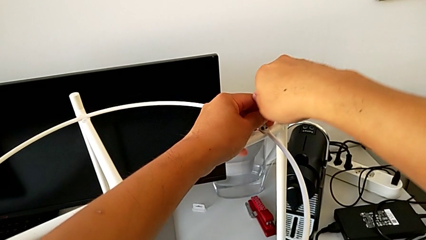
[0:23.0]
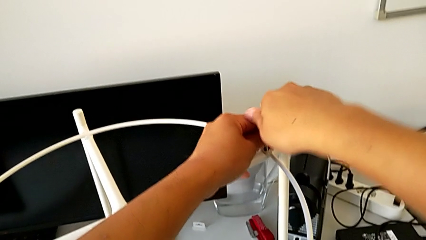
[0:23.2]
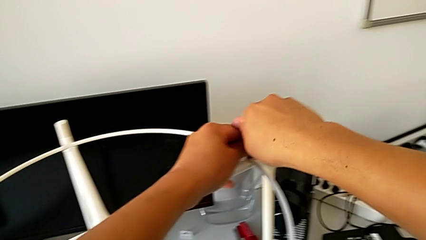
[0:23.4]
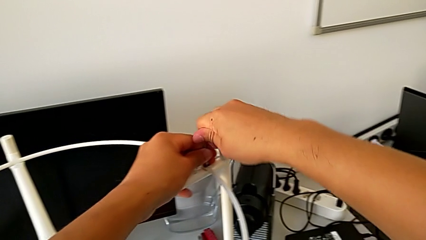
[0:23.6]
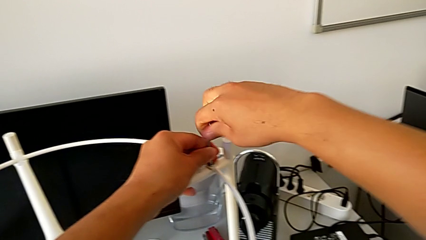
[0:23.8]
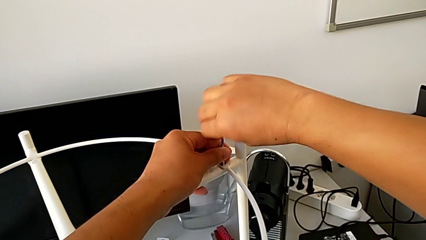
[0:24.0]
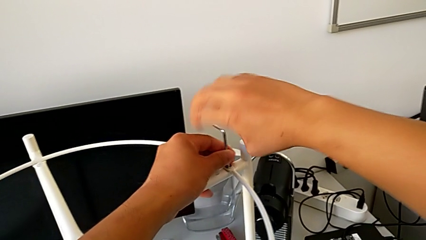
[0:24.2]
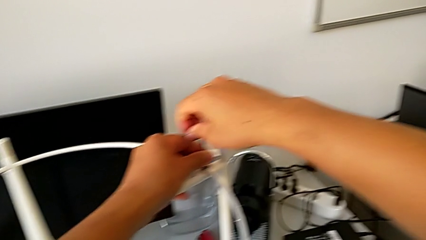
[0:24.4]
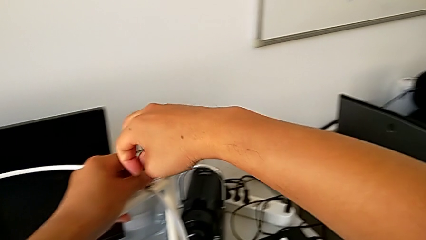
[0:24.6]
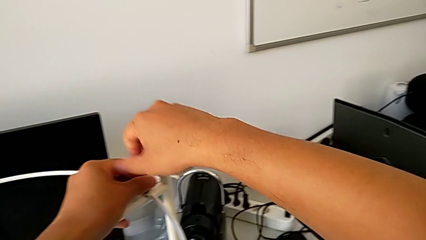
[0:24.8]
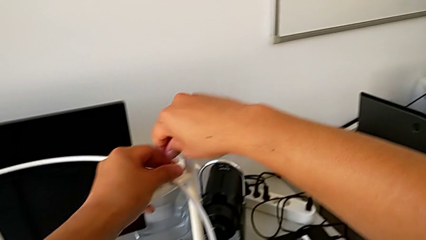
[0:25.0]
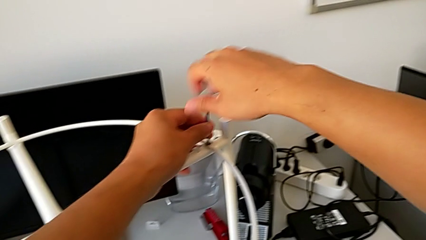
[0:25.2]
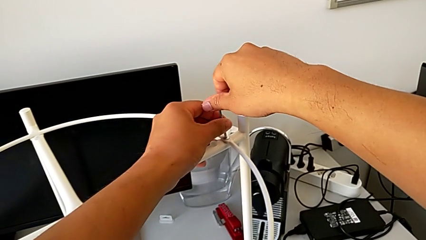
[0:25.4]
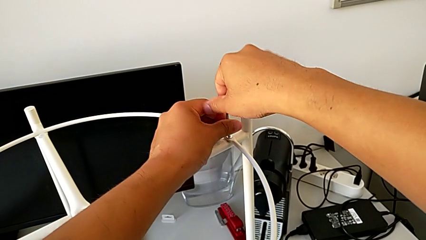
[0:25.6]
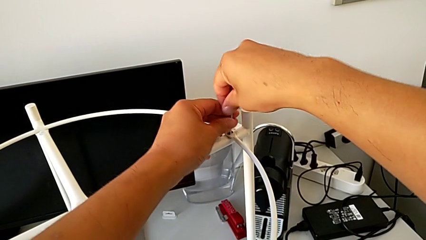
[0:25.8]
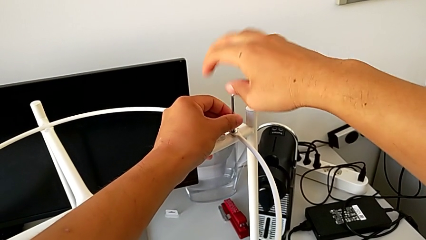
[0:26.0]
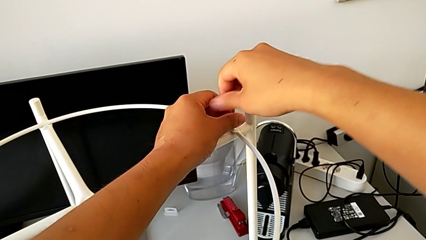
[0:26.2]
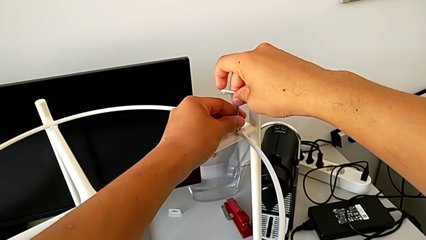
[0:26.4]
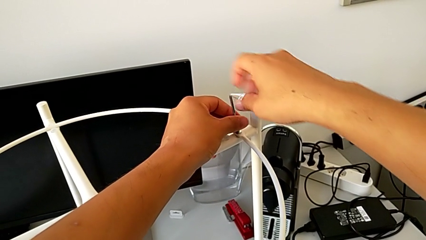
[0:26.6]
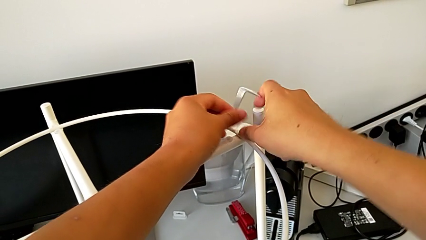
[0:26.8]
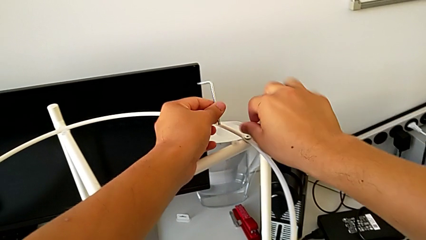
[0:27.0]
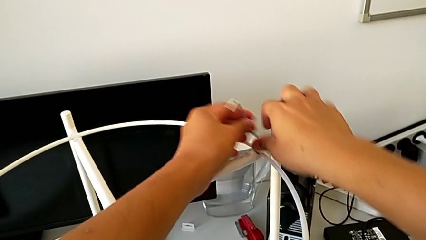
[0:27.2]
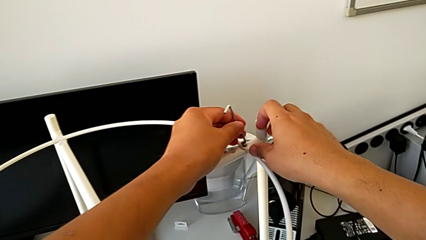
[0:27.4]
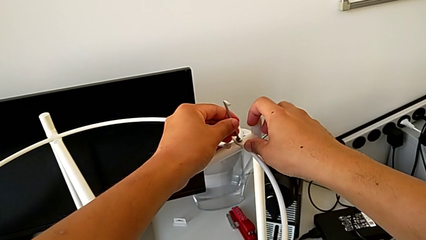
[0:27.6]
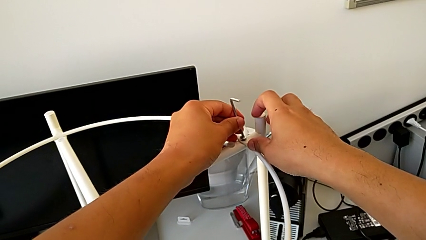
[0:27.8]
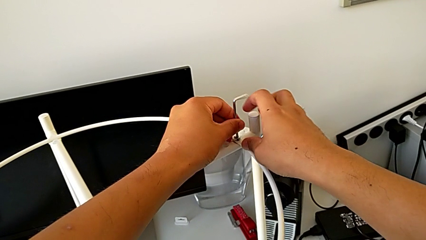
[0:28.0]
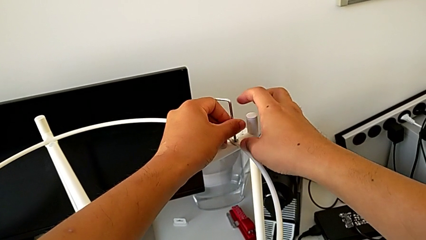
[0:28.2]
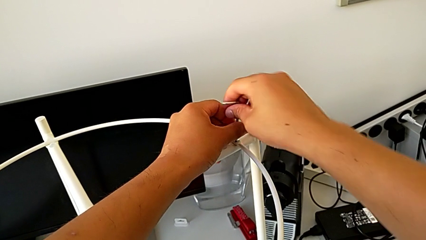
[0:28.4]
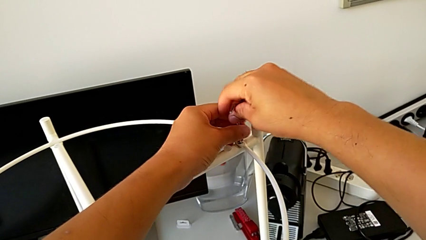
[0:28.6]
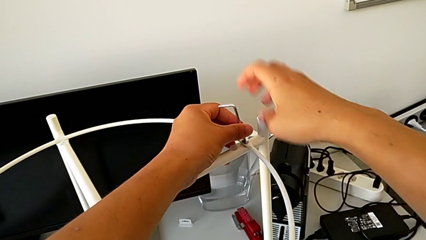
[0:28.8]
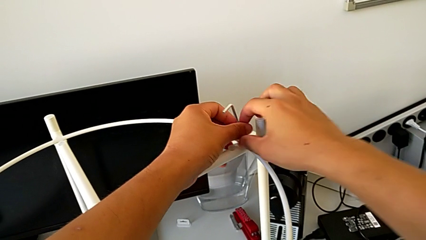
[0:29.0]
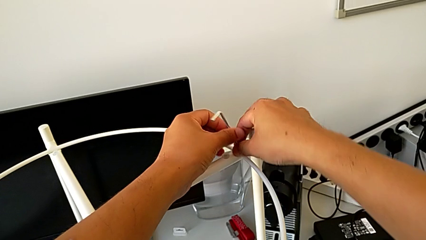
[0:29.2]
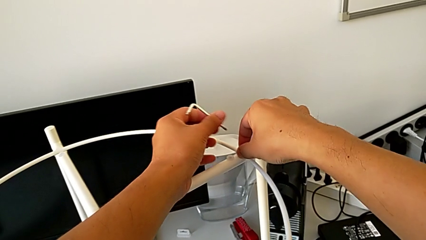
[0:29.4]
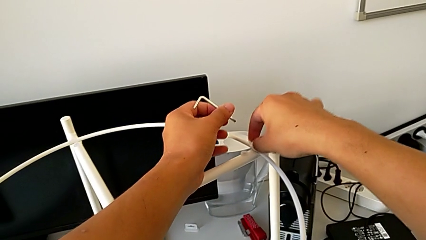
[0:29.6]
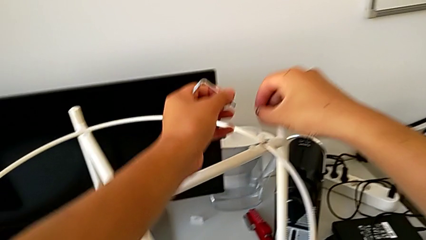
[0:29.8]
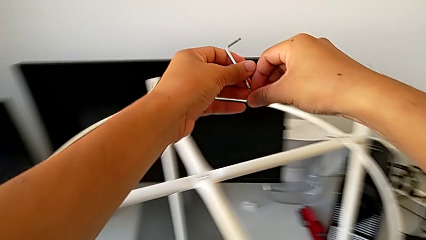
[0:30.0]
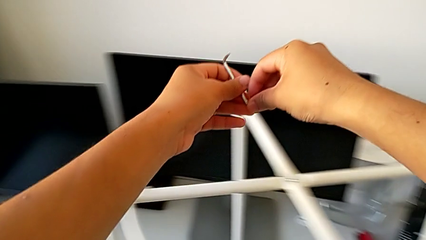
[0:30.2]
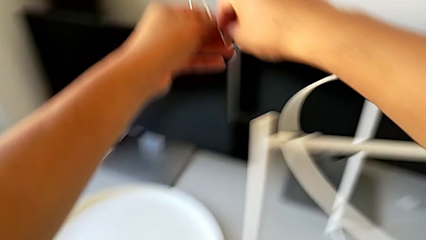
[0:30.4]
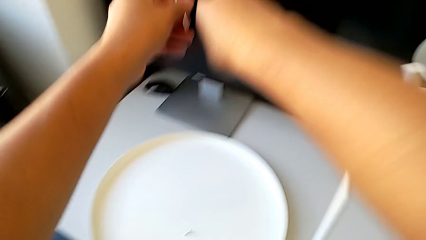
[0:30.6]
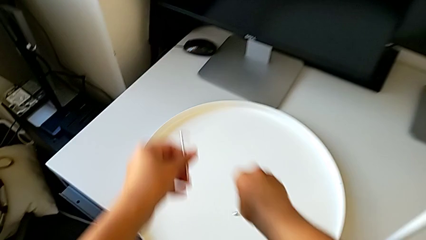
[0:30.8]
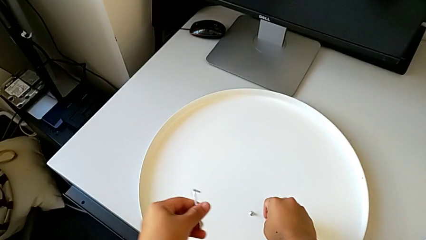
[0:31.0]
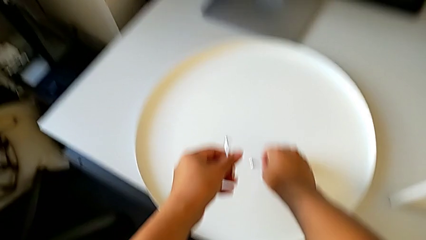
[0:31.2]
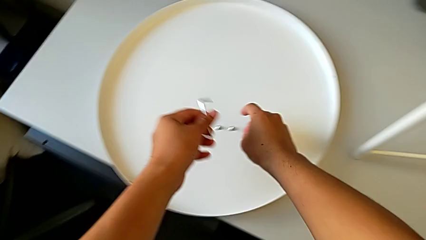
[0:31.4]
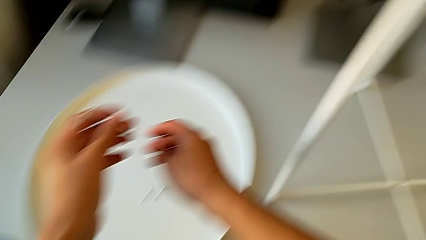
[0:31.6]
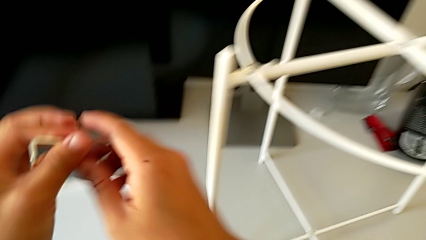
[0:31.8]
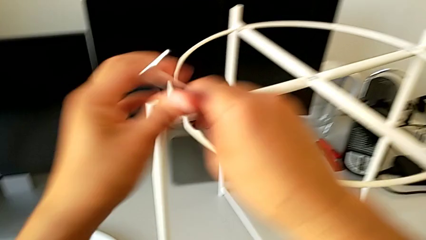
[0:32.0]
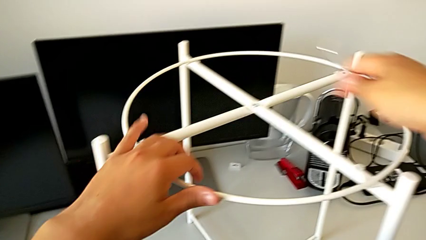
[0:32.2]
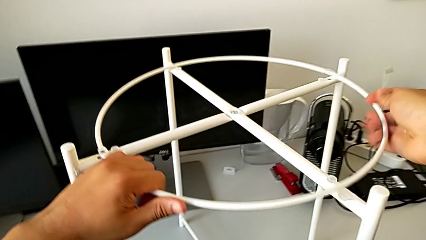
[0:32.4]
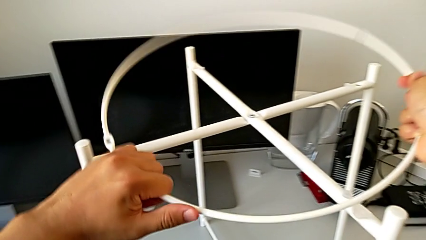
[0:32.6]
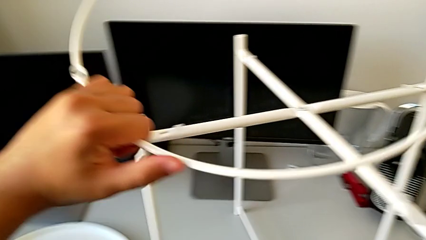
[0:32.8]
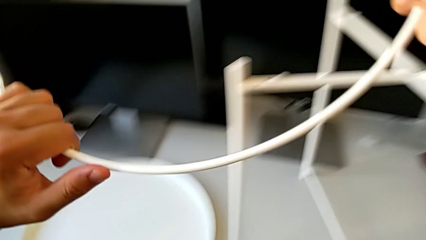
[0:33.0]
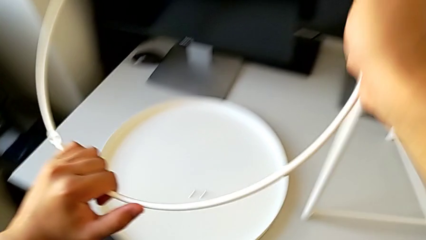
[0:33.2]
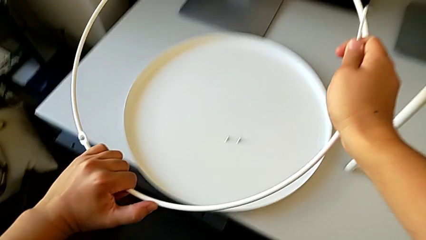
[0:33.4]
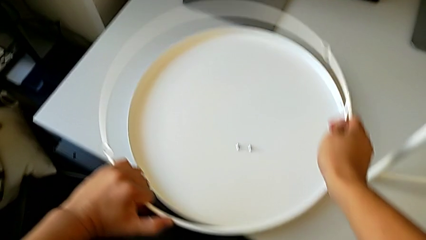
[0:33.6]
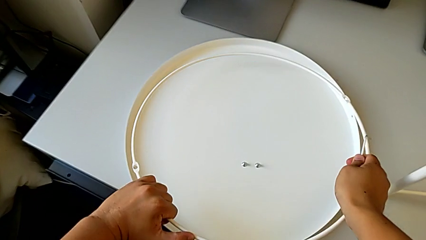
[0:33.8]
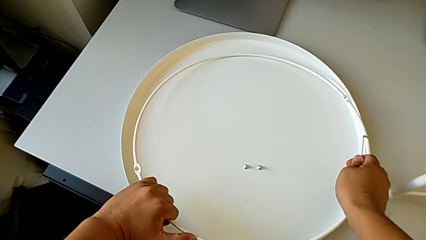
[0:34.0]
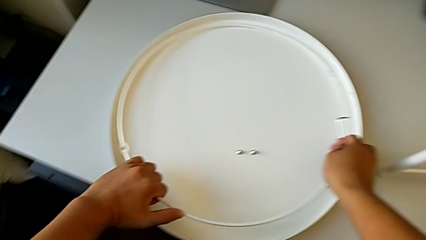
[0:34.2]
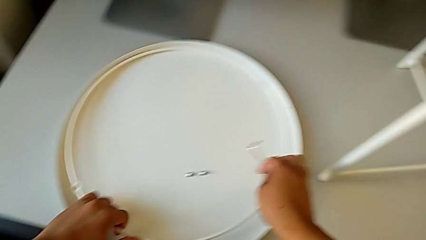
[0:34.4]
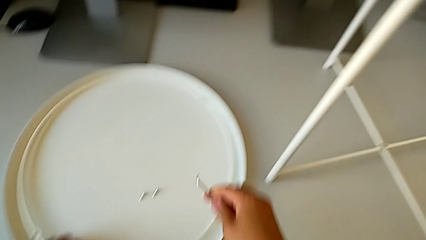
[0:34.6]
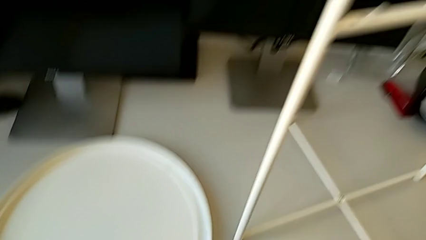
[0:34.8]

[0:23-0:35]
The camera wearer is disassembling the circle. They keep unscrewing the hex socket head, withdraw the Allen wrench, insert it, unscrew the hex socket head, withdraw the Allen wrench, disassemble the hex socket head and place it. They grab the circle, disassemble it, lift it and place it.

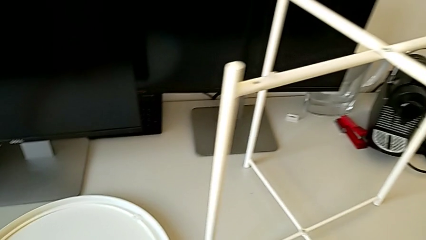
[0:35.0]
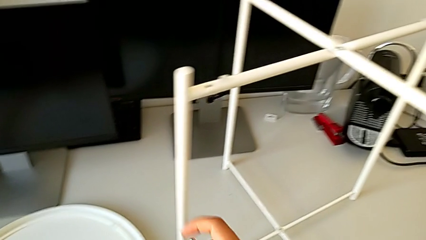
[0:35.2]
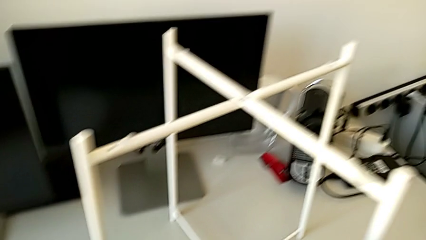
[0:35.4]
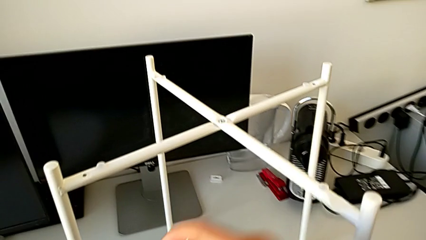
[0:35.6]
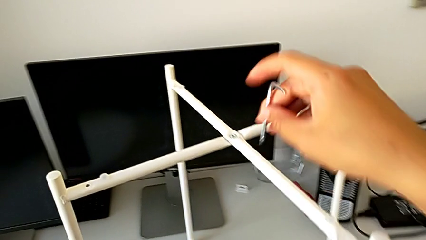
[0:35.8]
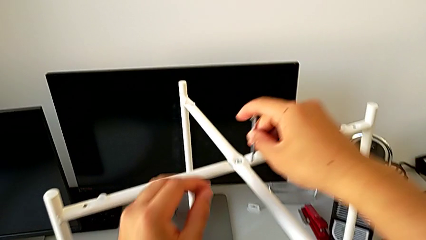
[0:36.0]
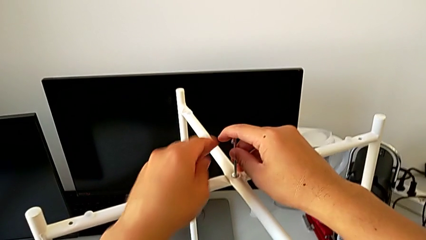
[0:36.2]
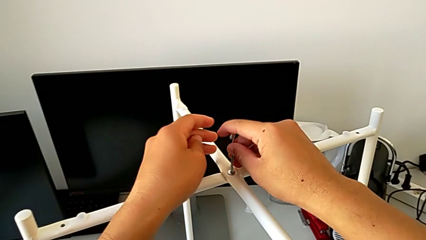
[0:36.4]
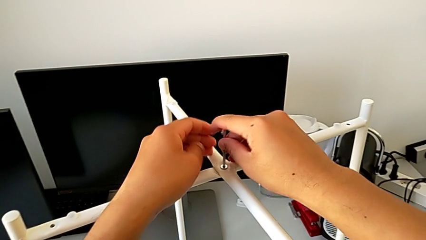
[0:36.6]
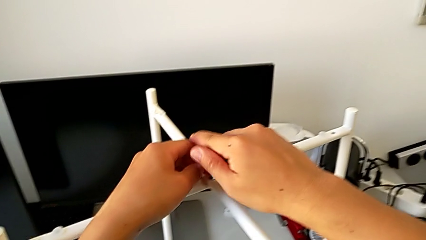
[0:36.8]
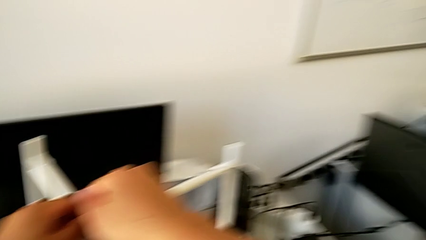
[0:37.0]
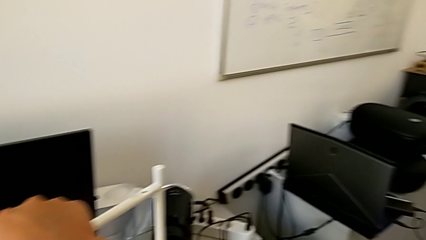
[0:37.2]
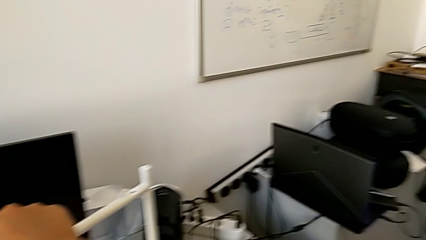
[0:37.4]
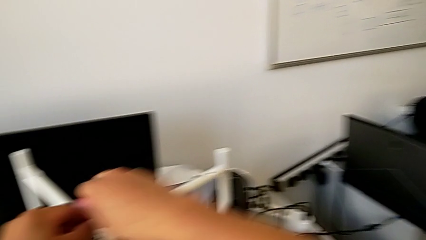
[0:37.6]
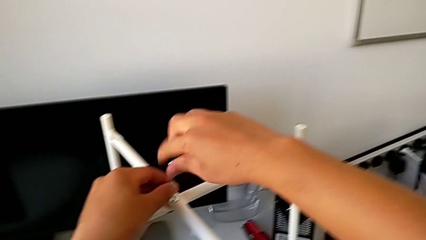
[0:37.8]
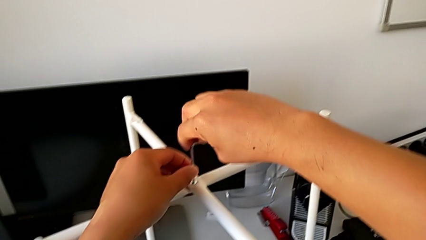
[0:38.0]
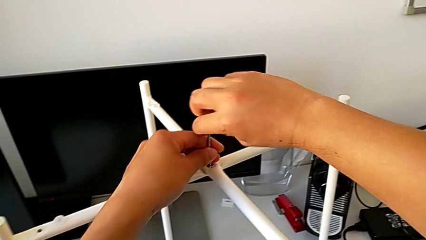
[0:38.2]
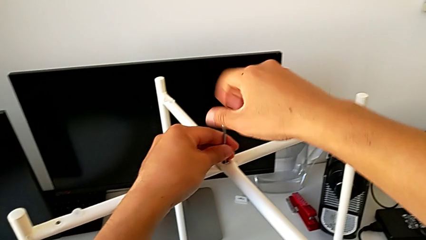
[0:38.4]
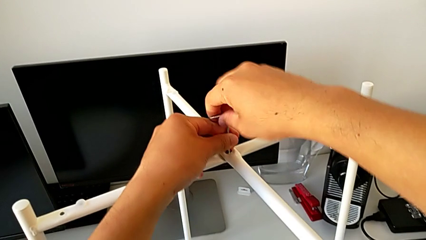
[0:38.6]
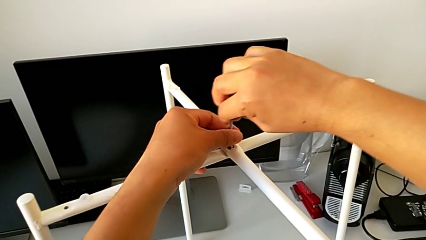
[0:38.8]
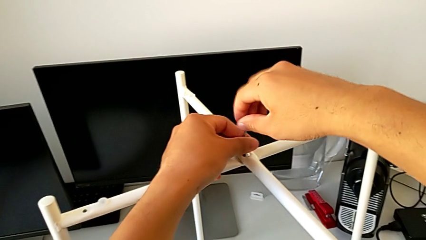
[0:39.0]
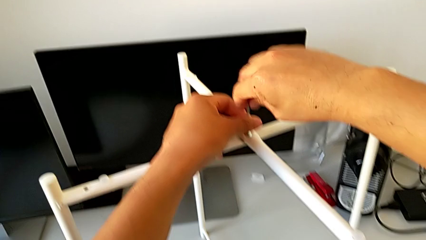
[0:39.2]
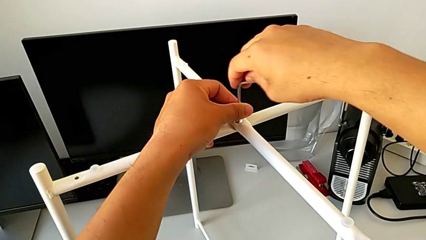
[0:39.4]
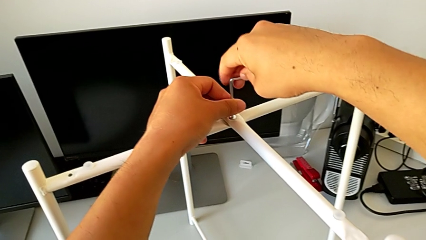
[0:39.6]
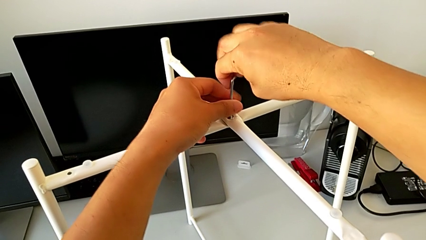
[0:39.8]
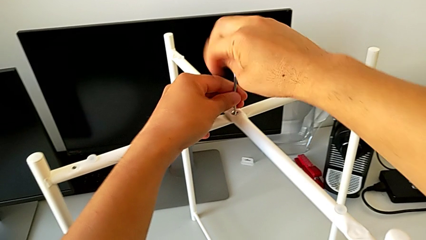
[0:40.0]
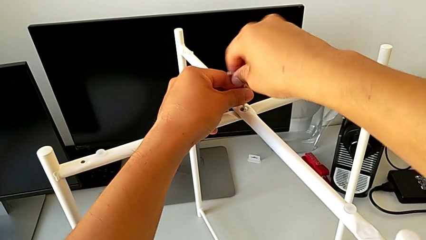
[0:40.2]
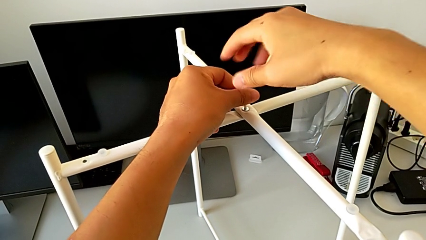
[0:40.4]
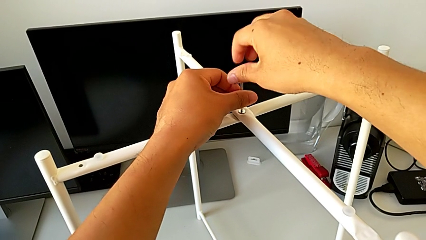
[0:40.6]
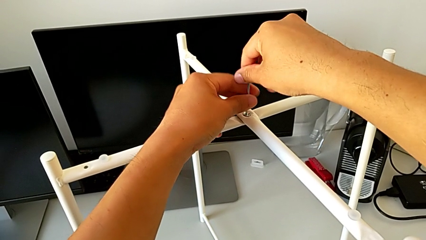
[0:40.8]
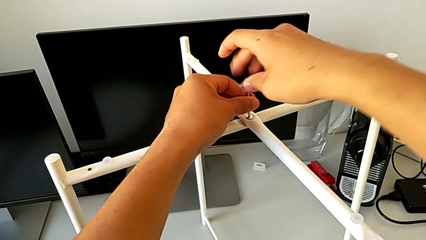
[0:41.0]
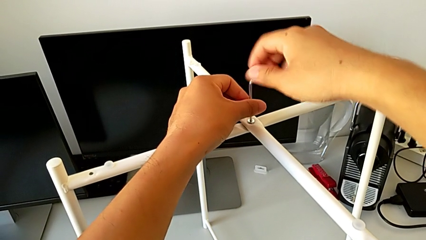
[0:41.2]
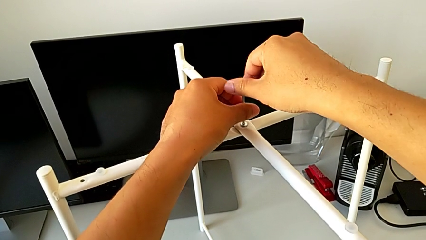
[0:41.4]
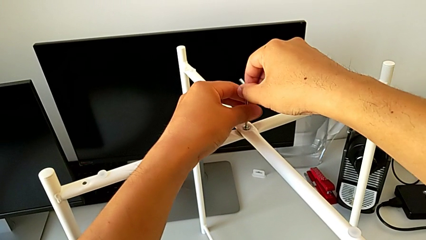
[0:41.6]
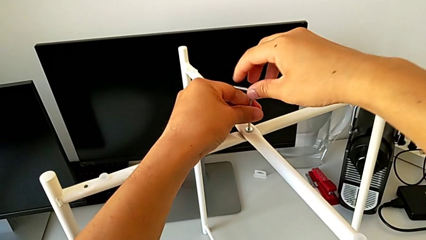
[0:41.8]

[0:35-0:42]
The camera wearer is unscrewing the top hex socket head. They approach the hex socket head, insert the Allen wrench and begin to unscrew the hex socket head.
